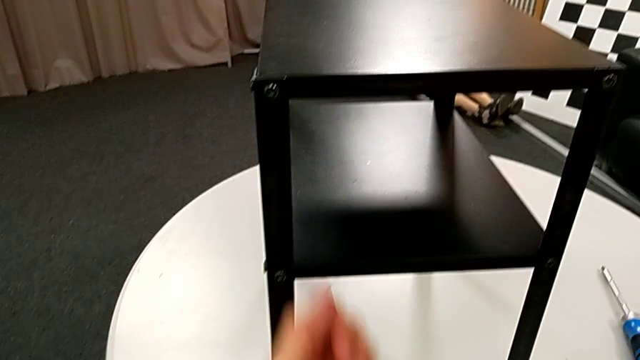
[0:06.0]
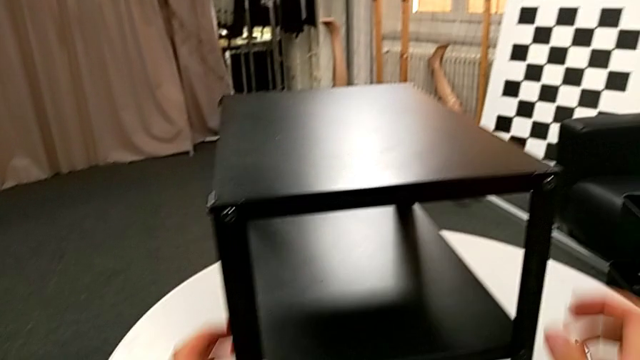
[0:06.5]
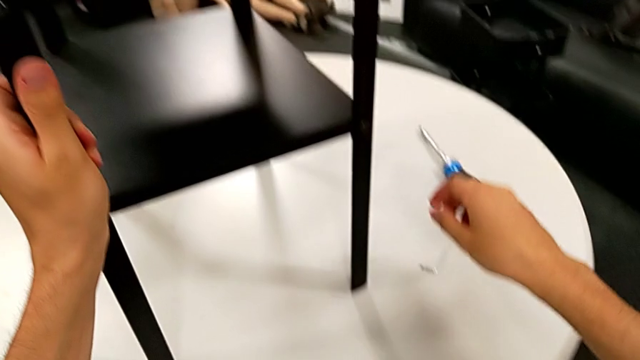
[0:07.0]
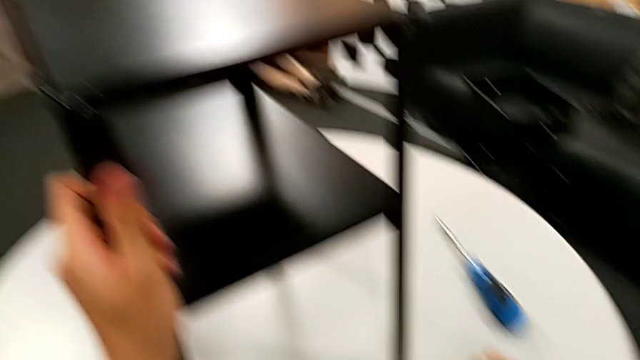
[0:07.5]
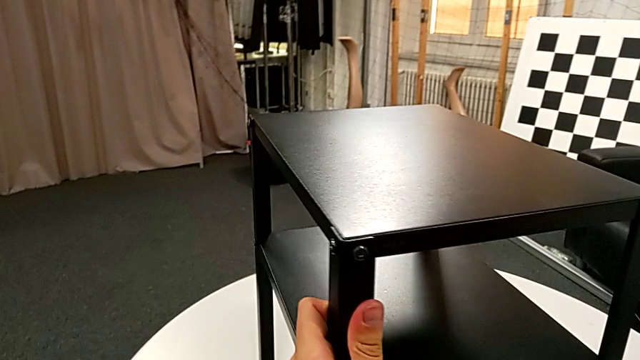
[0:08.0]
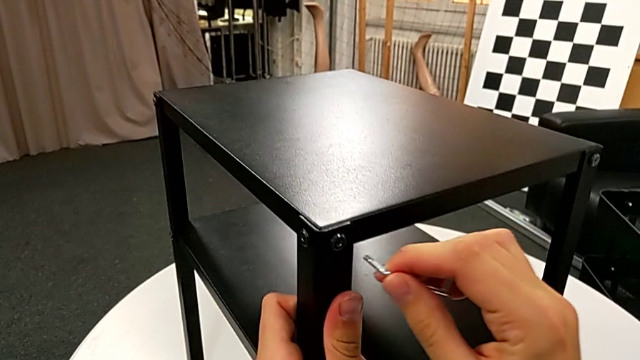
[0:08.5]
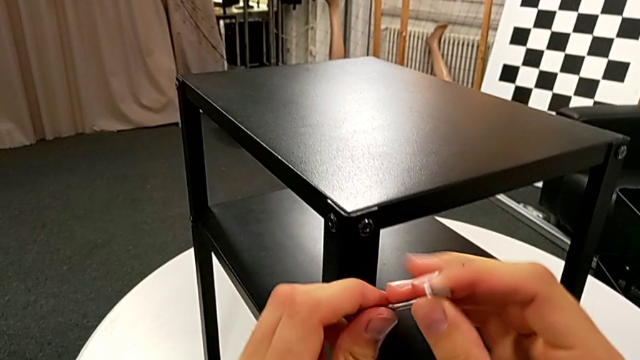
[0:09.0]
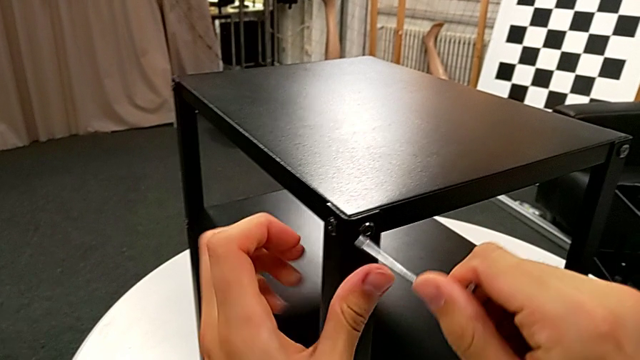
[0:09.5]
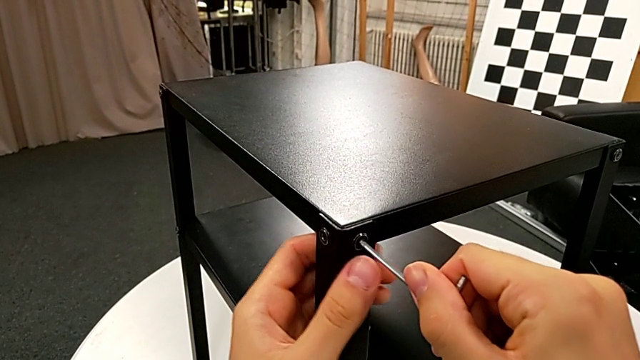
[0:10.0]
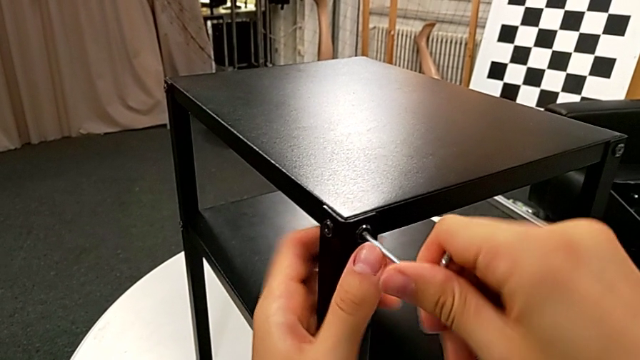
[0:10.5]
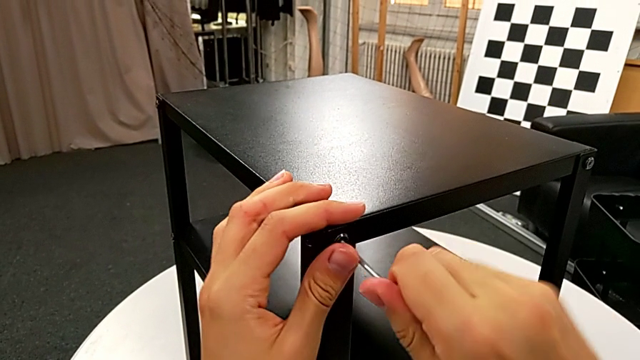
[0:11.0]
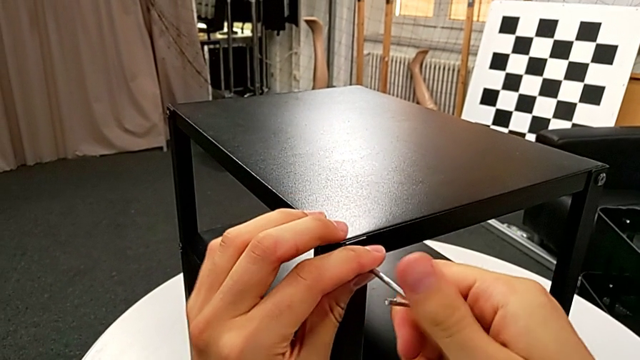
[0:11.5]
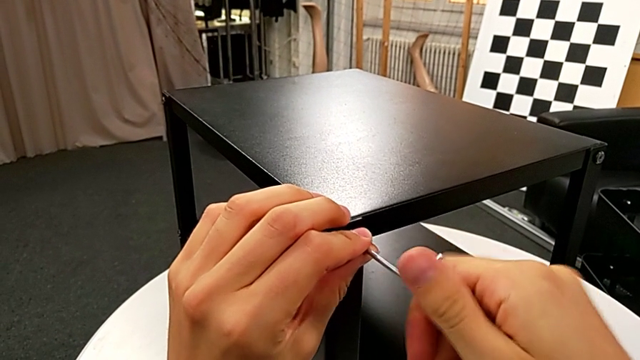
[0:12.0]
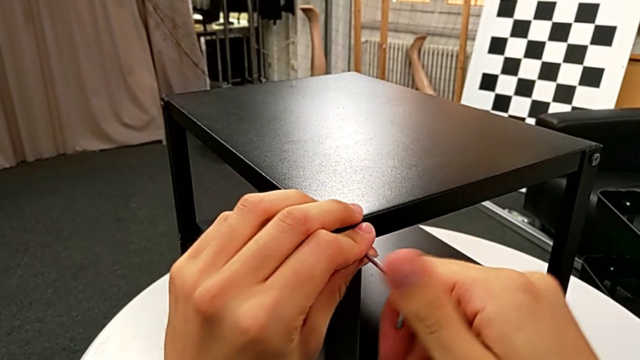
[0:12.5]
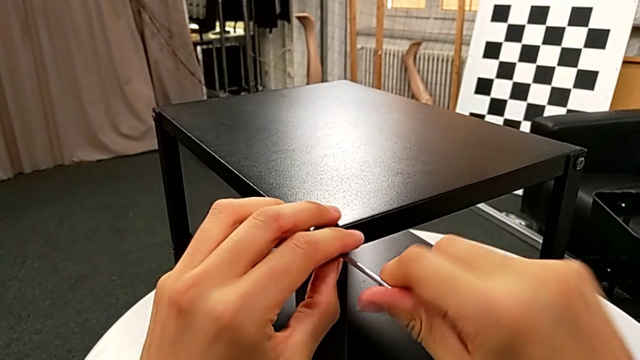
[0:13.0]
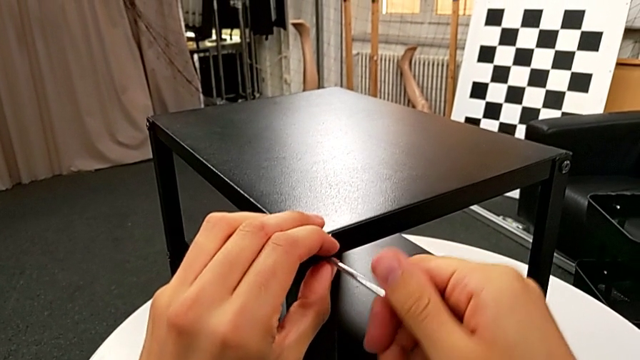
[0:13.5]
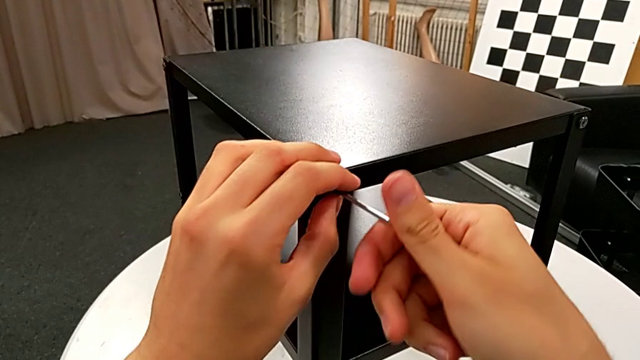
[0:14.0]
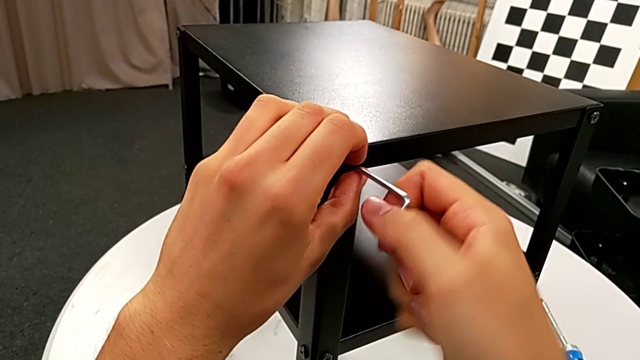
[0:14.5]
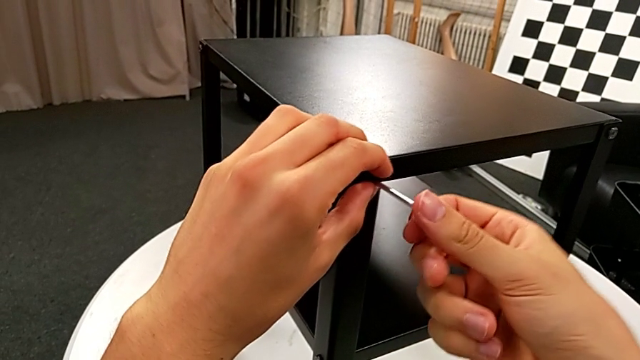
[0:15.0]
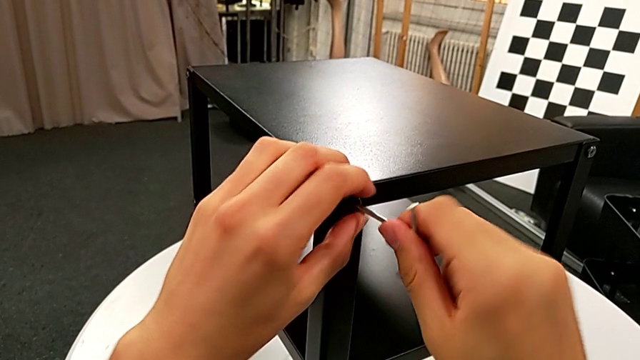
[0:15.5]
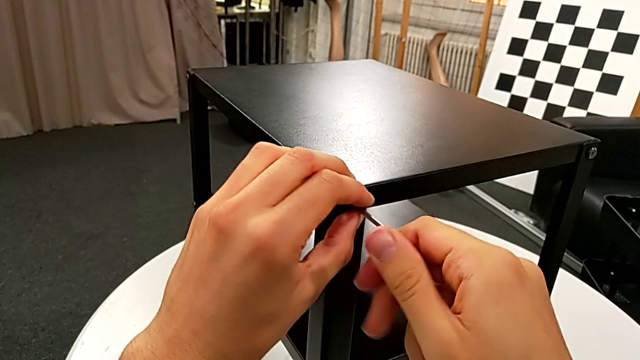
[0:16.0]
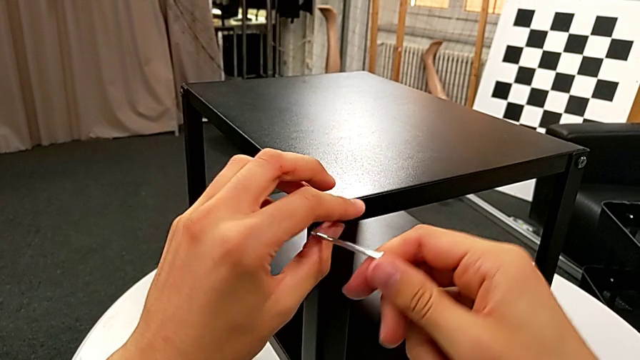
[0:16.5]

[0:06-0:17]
The camera wearer is disassembling the top table. They grab the nightstand, grab the Allen wrench, rotate it, insert it, unscrew the hex socket head and withdraw the Allen wrench.

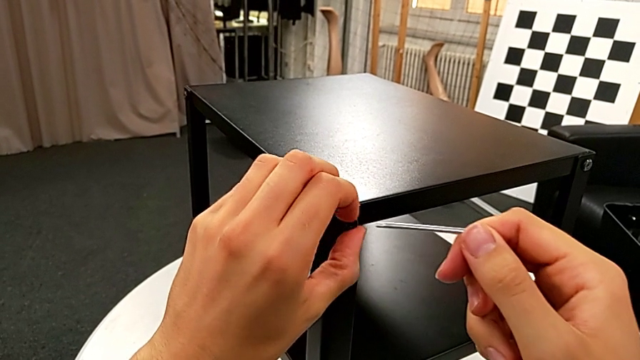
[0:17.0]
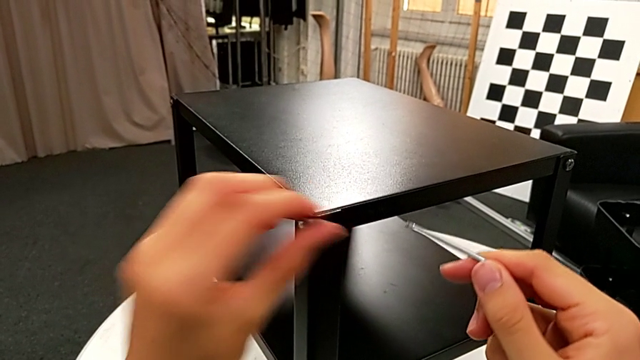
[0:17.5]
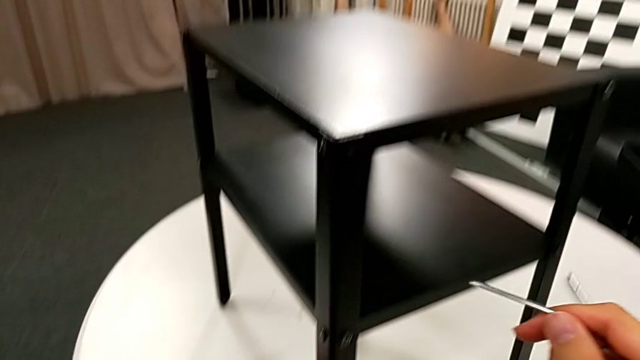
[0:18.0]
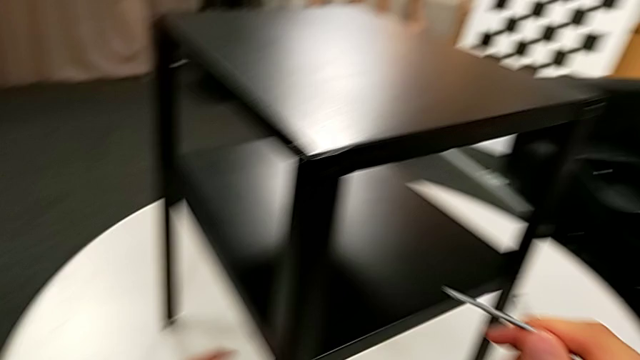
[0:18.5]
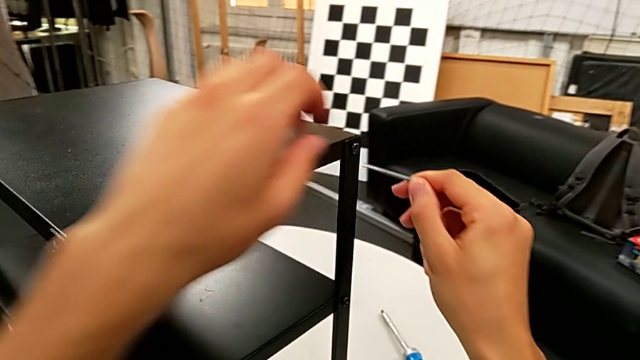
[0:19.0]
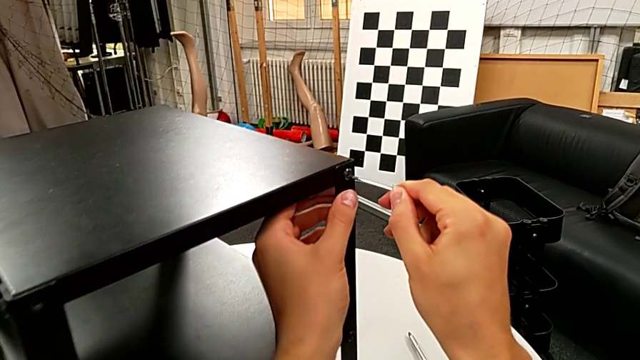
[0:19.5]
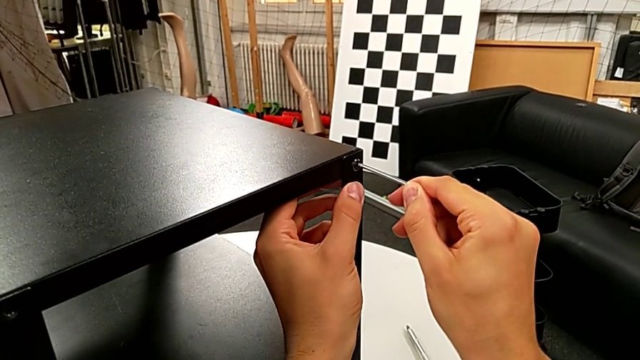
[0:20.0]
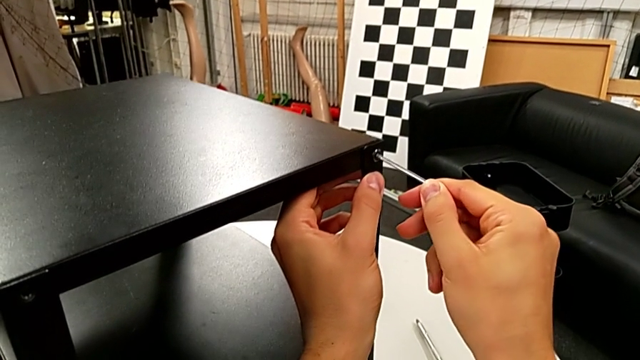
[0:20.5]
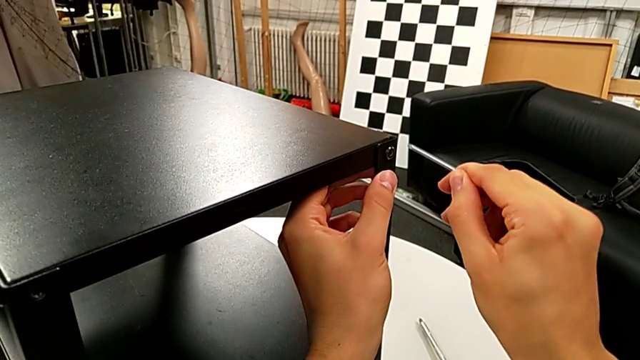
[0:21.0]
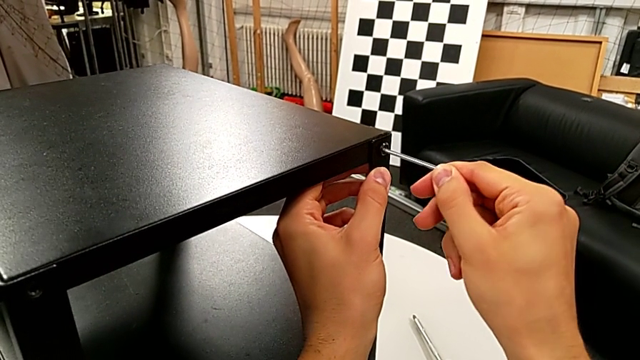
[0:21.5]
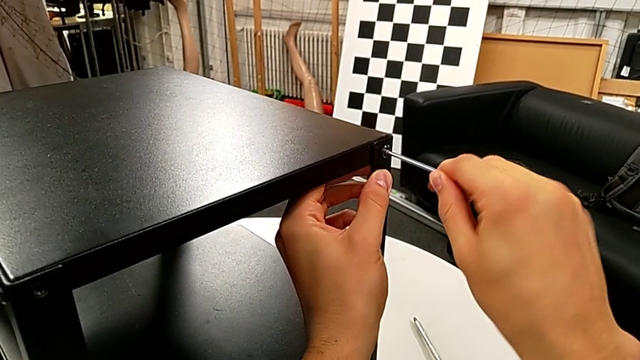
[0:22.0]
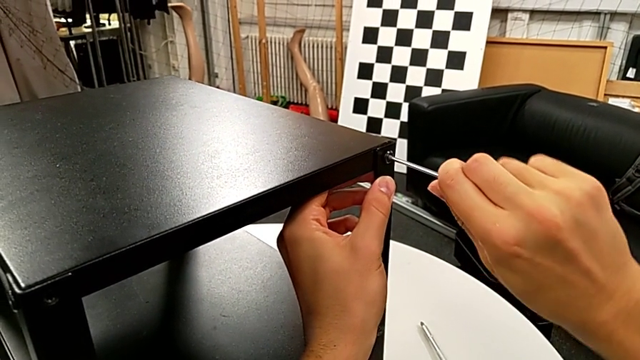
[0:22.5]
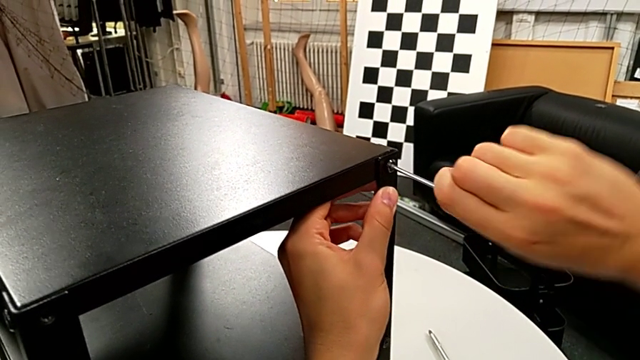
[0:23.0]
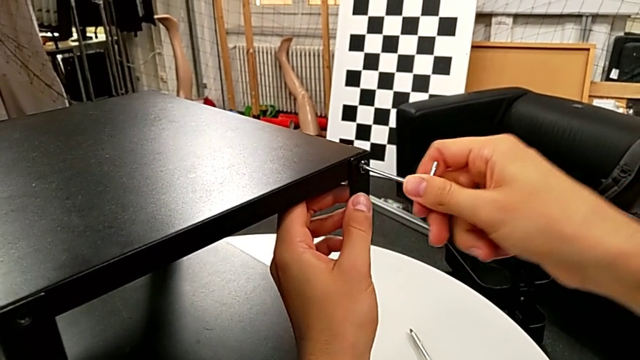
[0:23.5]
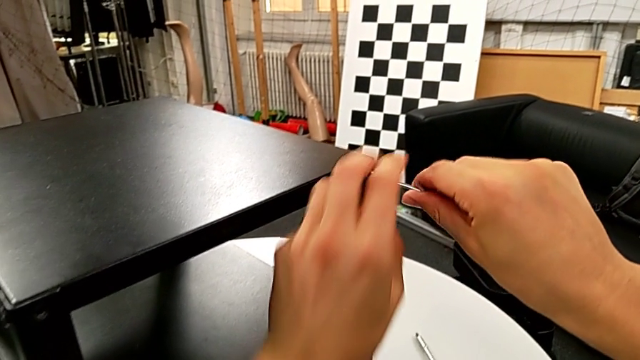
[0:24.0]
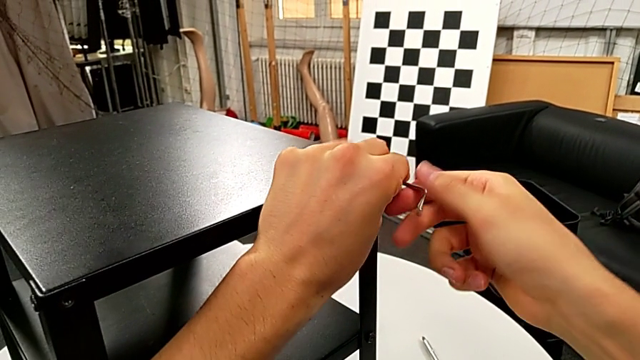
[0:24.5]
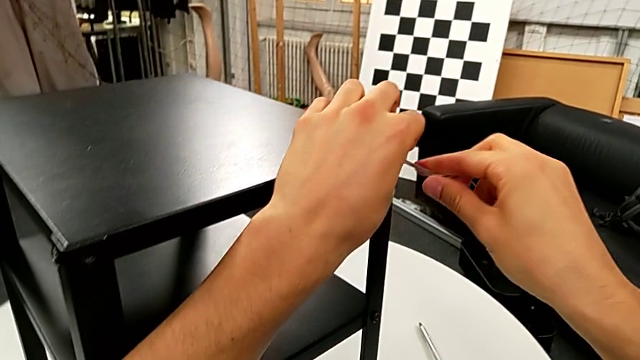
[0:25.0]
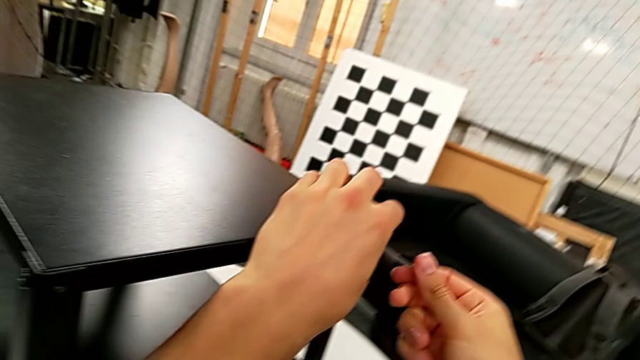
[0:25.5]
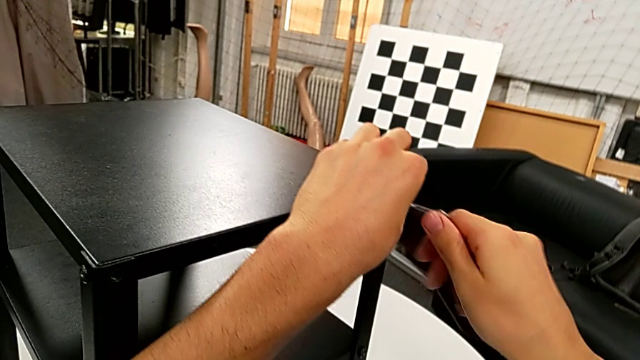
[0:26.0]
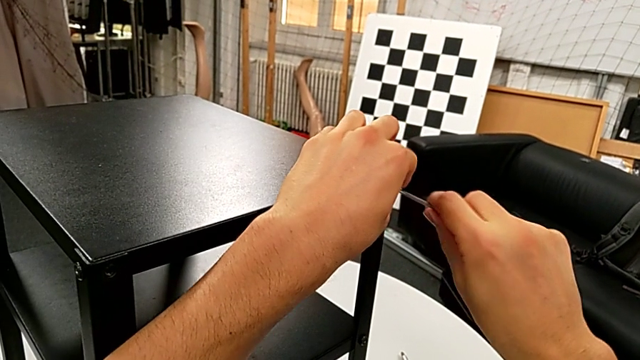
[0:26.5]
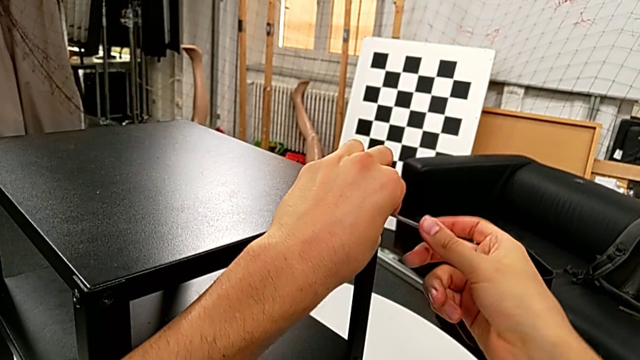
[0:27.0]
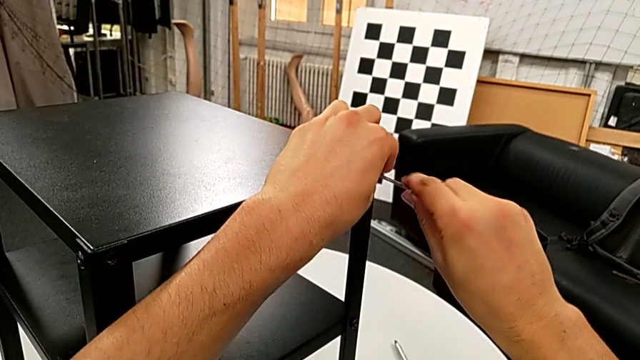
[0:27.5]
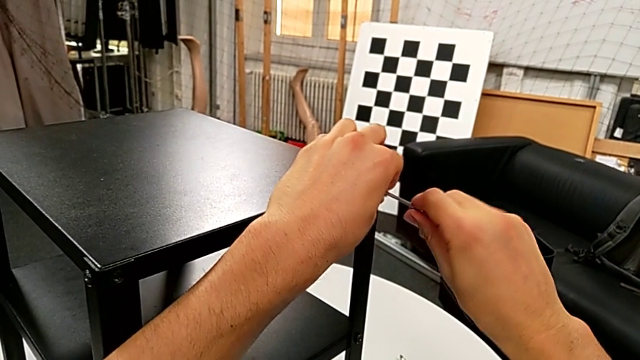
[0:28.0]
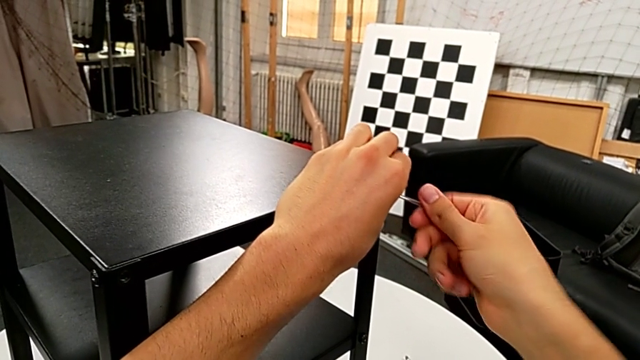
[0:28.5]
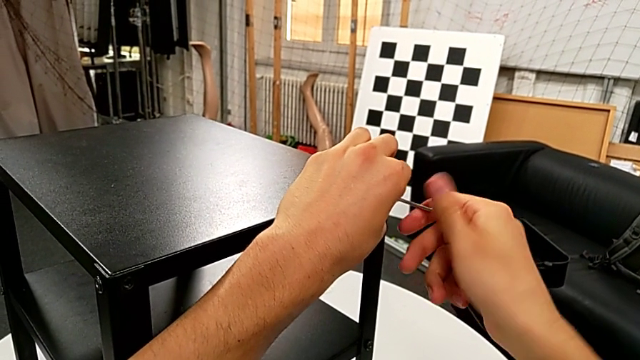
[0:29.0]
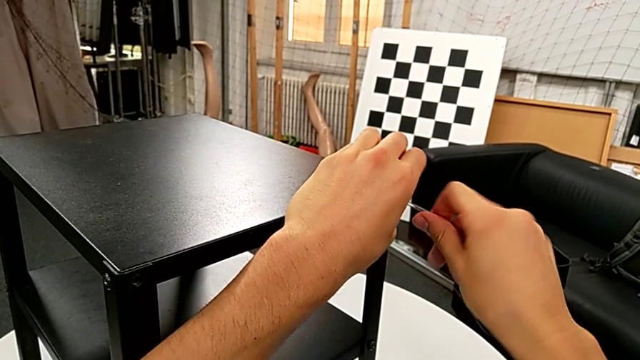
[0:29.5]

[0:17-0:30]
The camera wearer is disassembling the top table. They disassemble the hex socket head, place it, insert the Allen wrench and unscrew the hex socket head.
